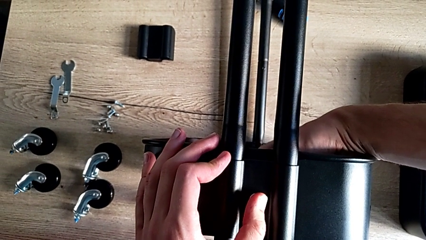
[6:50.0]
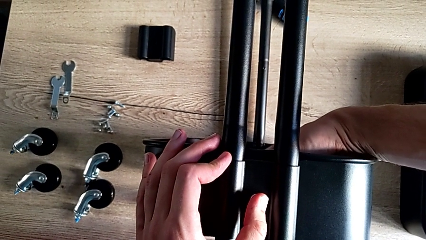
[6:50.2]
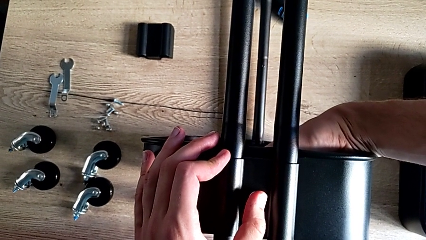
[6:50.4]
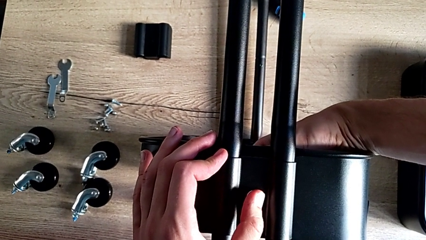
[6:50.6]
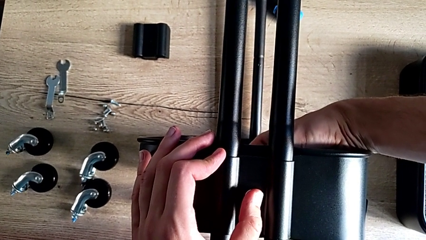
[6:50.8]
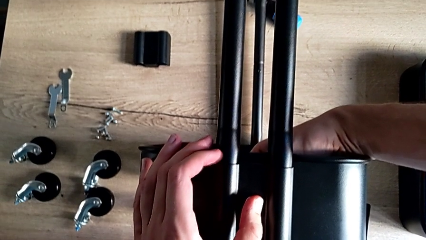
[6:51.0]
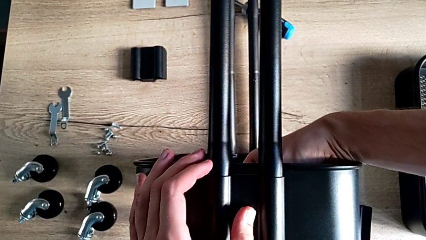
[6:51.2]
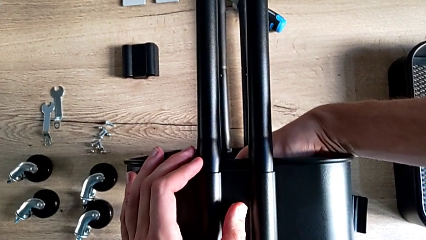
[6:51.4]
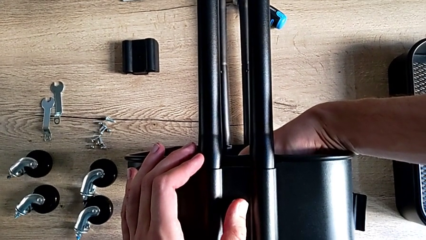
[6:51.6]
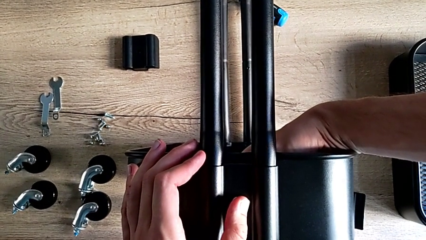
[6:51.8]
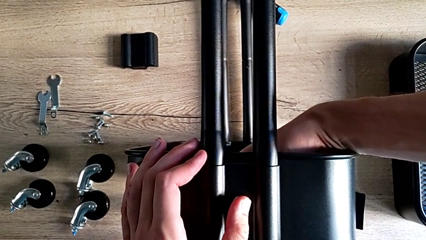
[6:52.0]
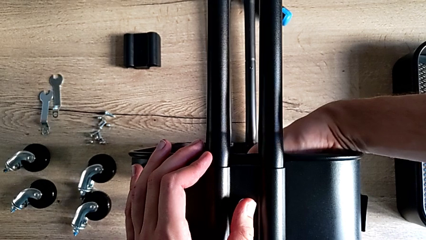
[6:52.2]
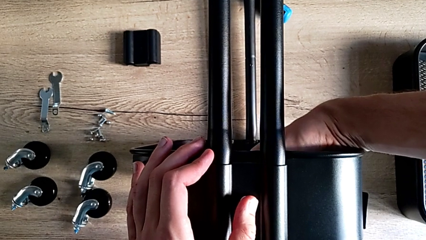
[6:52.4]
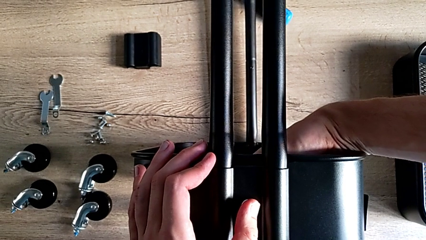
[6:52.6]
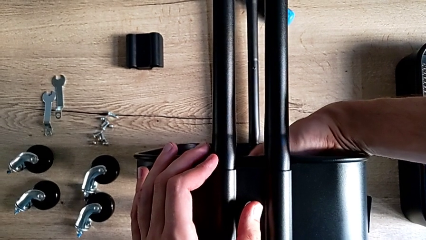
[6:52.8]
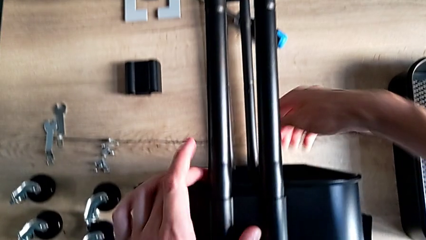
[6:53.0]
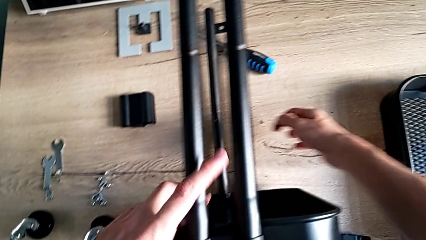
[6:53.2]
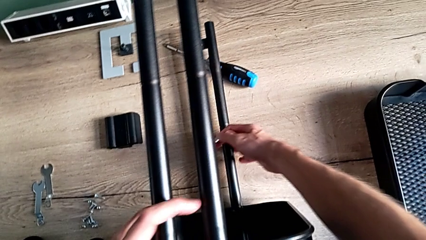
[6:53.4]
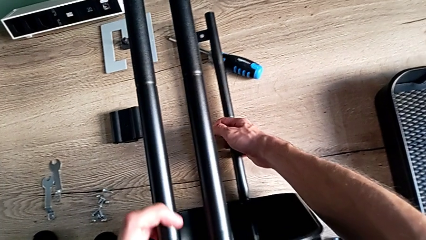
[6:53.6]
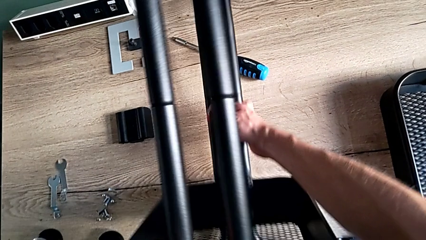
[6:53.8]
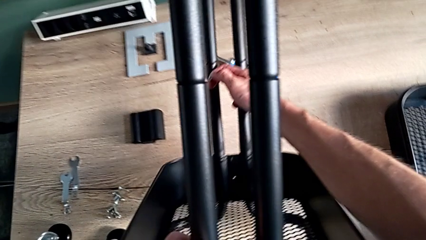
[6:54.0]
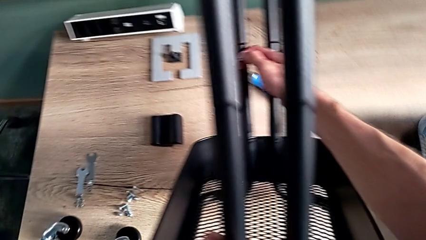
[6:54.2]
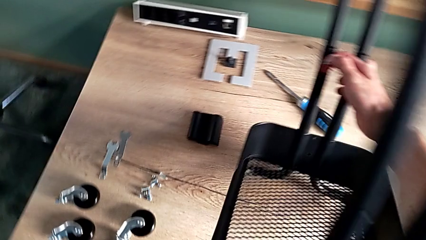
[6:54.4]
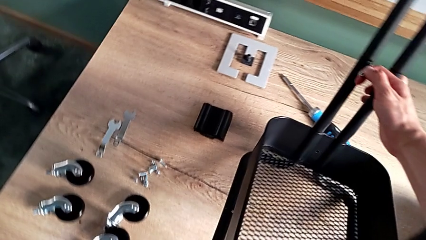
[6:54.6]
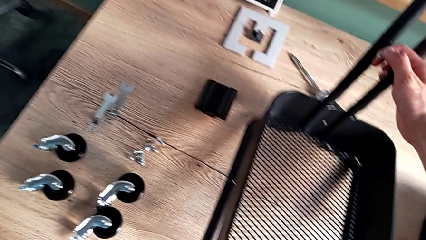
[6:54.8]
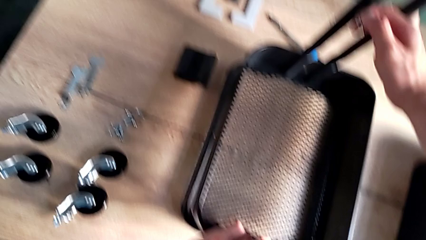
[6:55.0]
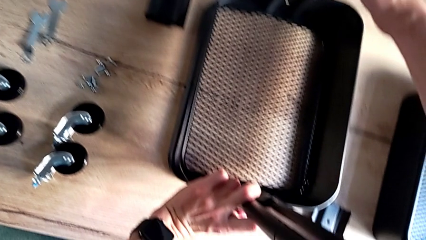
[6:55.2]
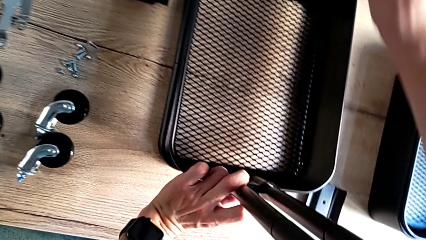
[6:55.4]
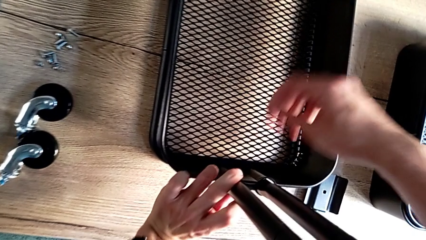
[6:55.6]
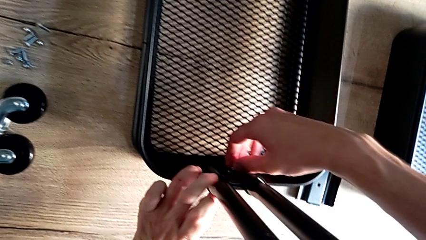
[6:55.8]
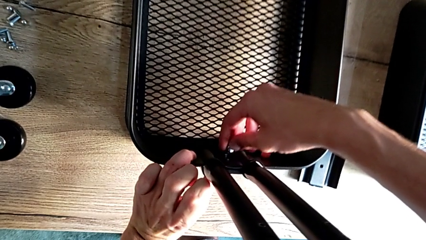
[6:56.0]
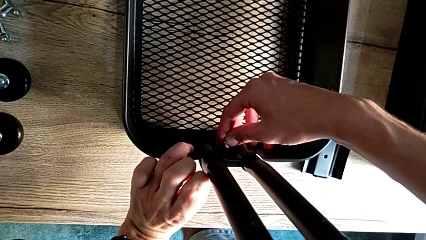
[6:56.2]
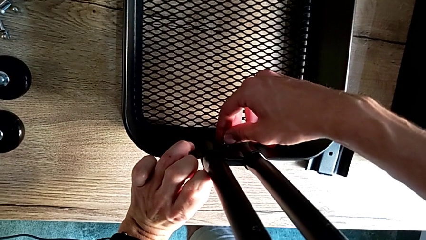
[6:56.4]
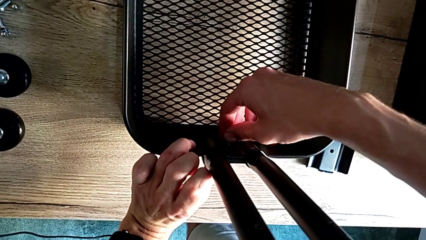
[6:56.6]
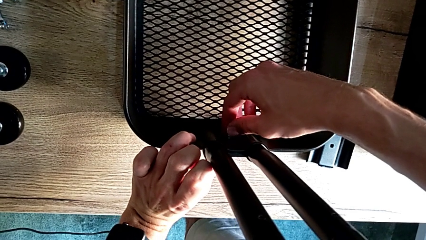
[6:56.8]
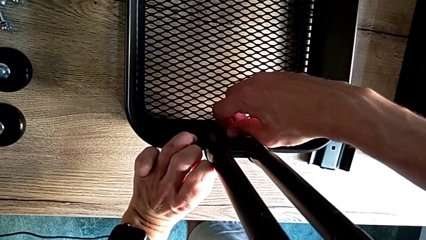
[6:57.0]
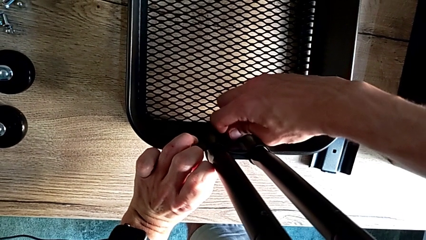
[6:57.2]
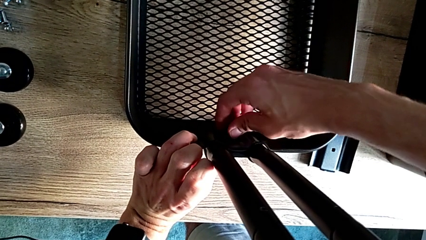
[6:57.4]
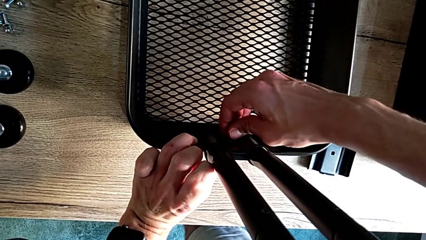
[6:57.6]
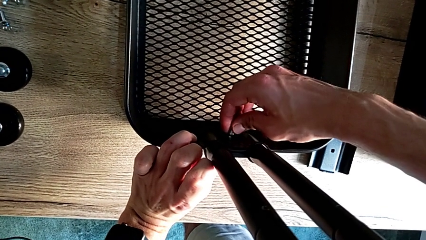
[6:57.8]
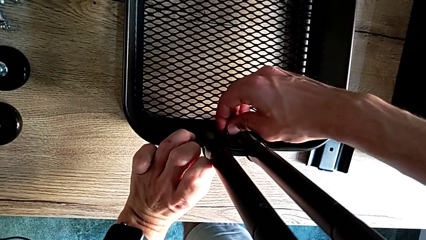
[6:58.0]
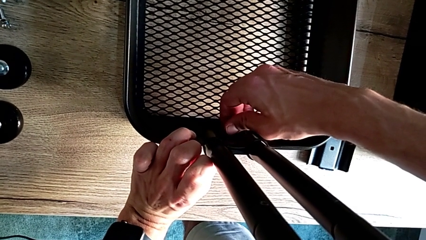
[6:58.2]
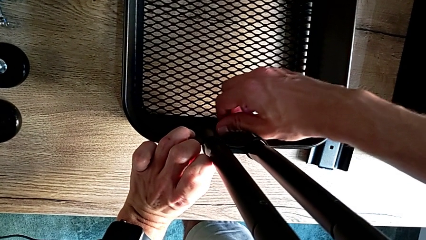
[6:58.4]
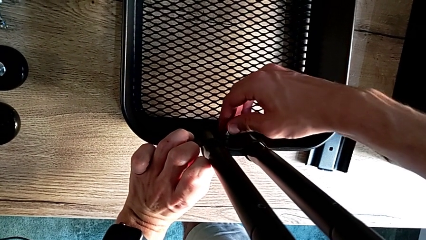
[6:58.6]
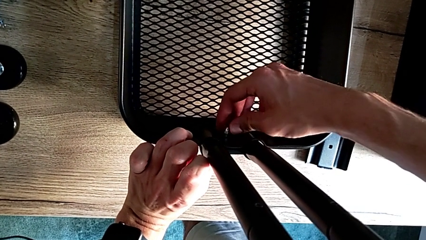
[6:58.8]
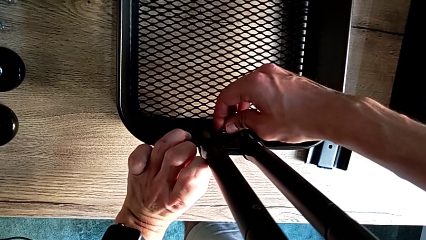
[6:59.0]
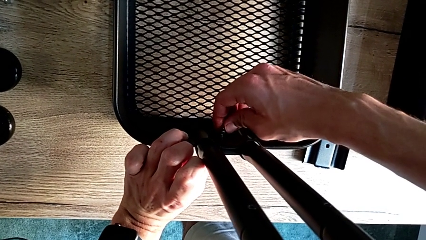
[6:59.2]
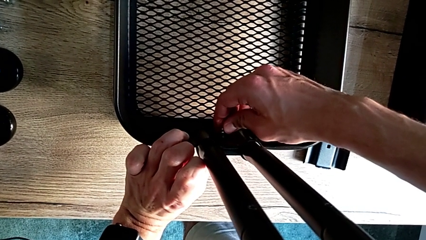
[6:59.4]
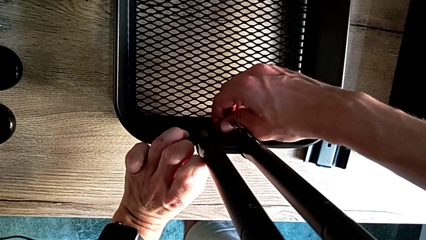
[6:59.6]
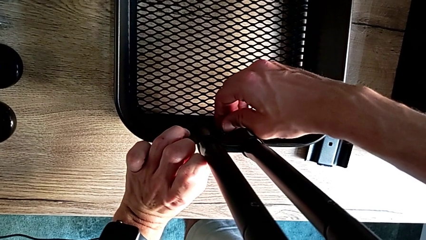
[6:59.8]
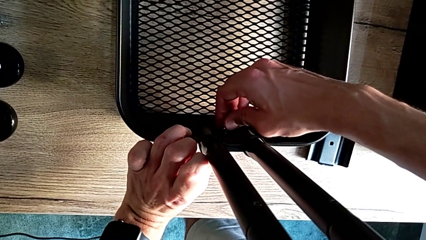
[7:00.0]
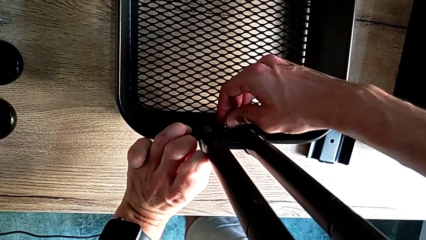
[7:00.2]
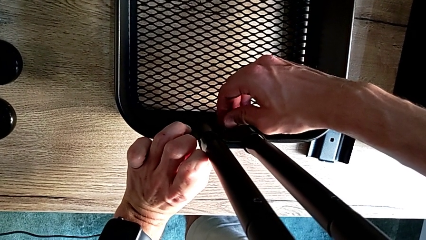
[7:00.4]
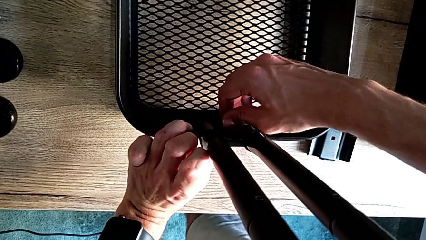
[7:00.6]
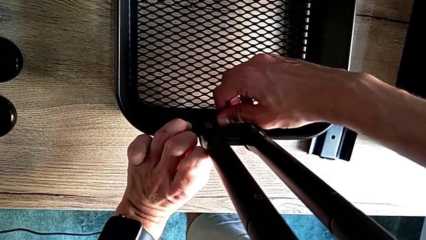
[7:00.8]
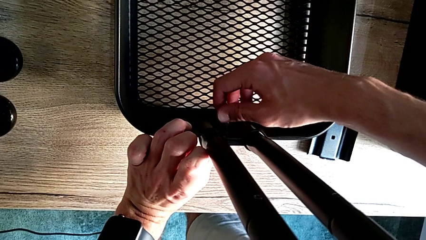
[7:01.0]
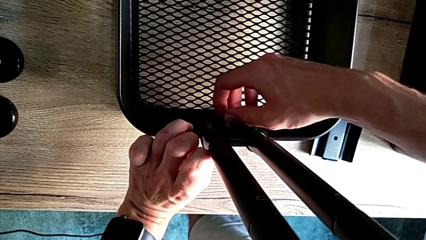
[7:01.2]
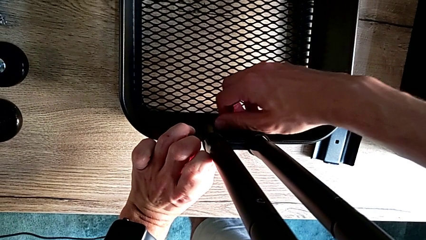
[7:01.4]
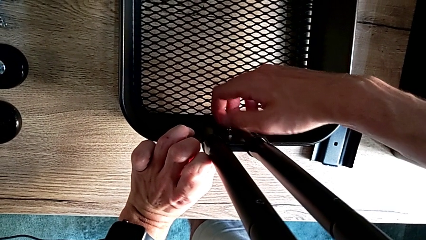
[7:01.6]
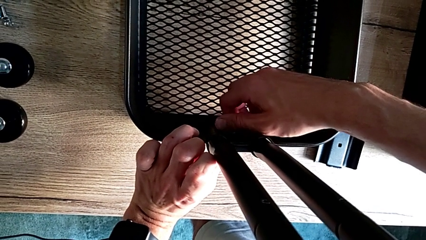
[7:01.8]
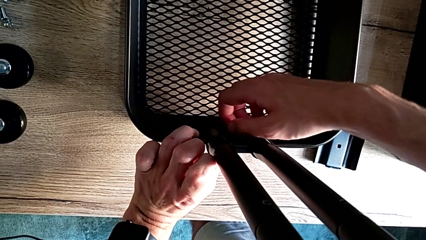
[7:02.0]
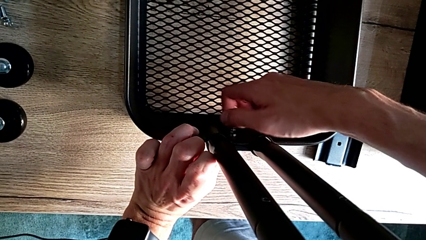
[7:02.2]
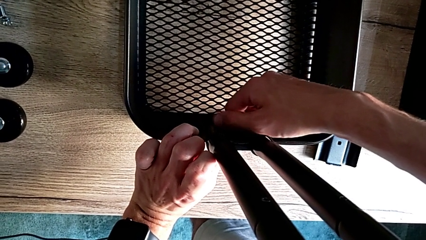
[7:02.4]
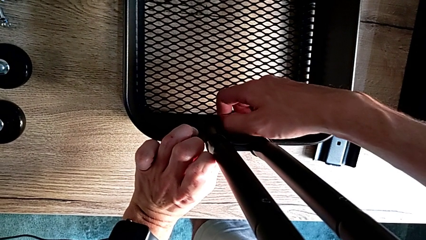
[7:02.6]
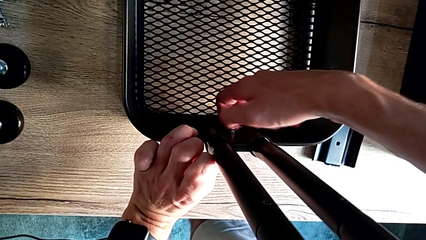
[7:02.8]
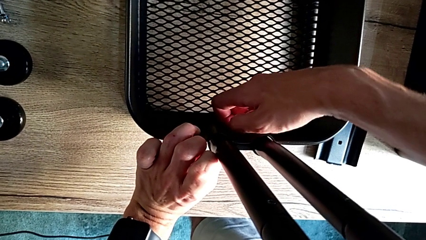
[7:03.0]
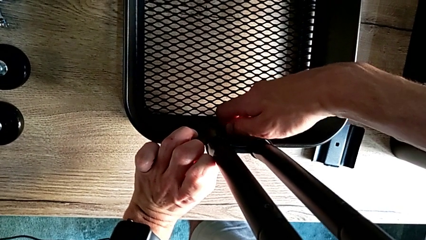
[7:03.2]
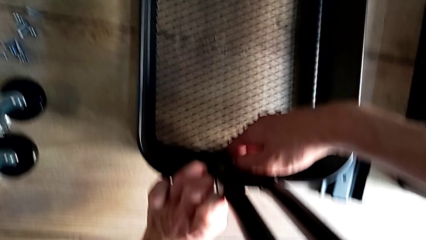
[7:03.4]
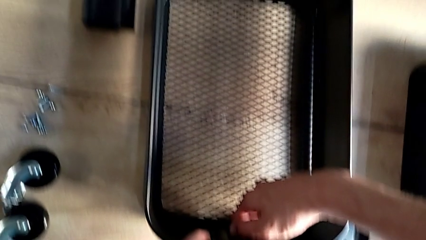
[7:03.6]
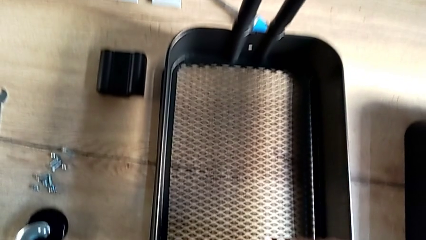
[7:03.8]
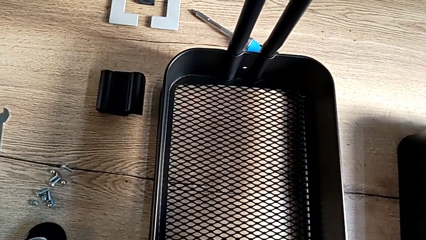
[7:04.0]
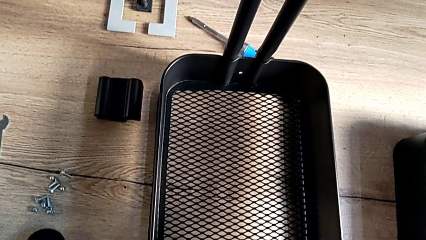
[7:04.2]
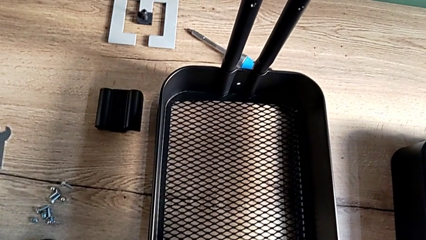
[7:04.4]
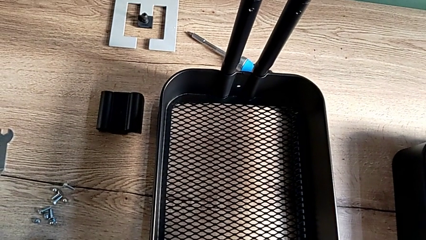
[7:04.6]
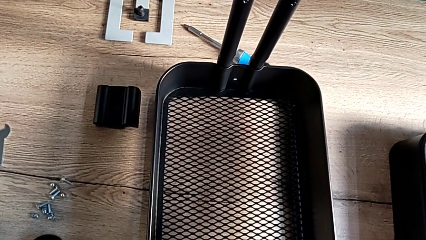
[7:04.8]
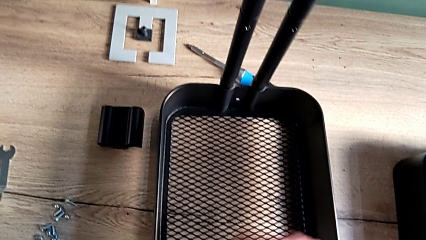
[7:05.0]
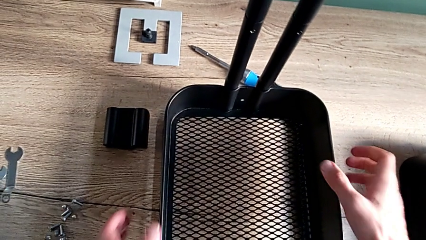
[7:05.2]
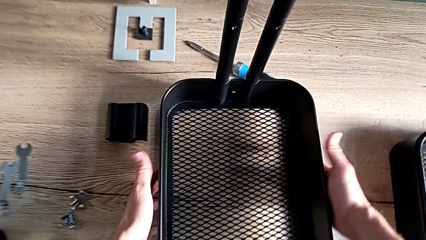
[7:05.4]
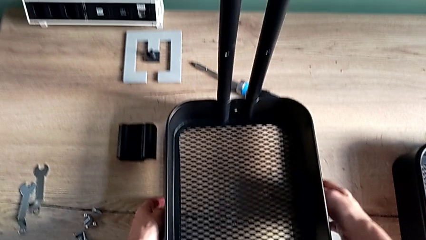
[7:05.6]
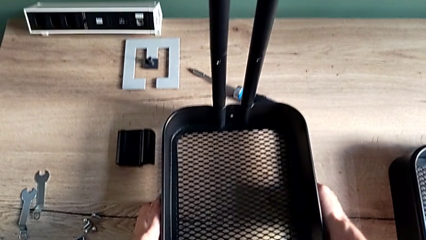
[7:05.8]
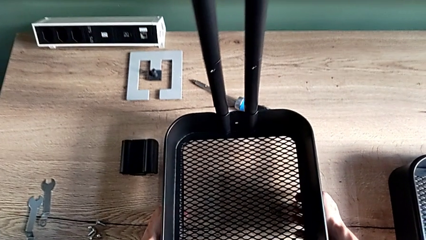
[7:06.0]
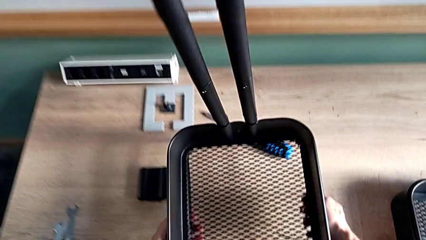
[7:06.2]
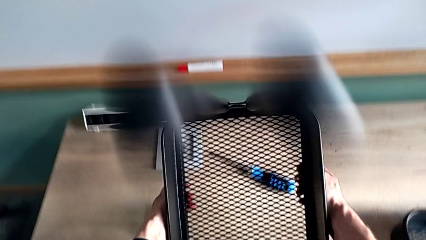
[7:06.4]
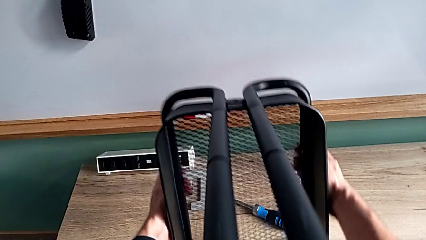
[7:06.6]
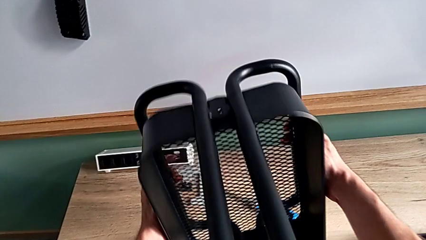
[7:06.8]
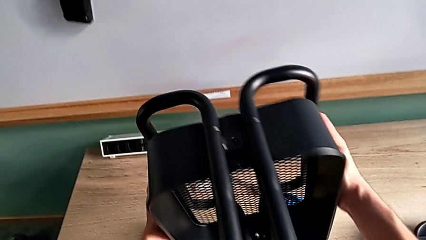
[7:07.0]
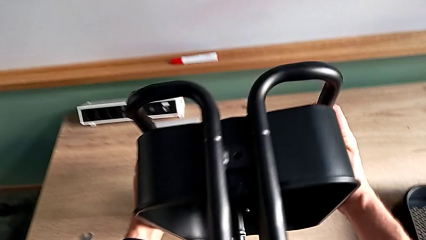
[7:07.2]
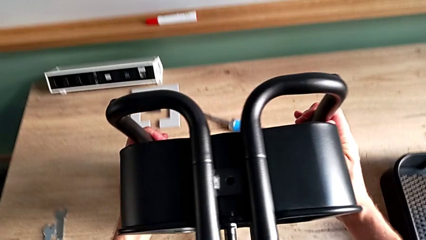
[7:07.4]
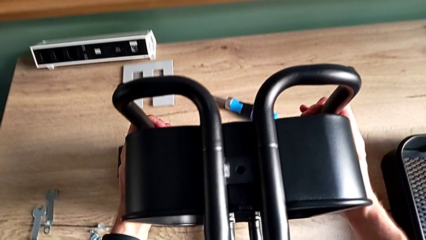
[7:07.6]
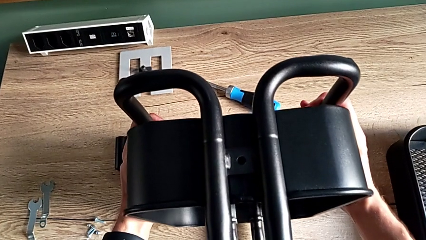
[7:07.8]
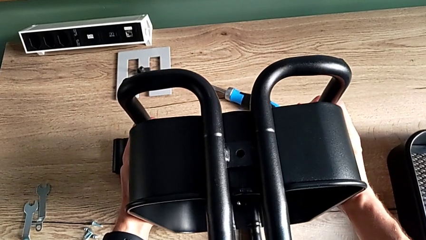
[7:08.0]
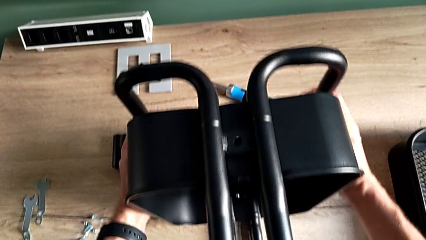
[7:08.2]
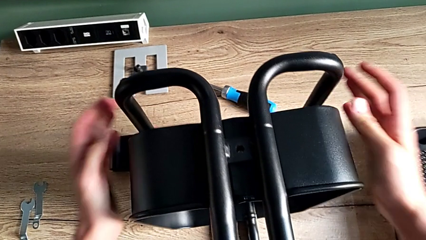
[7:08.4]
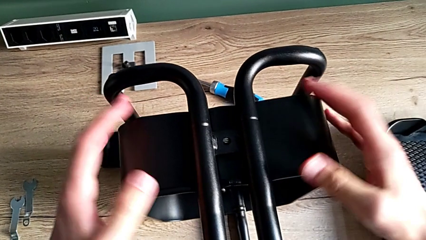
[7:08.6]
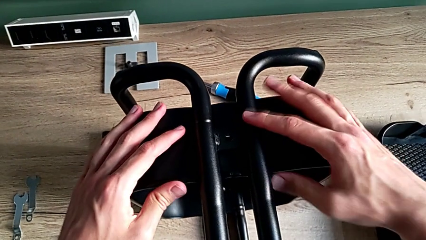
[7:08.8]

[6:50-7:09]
The camera wearer is assembling the bottom tray. They rotate the utility cart, place the first hexagon cap nut, screw it, approach the frame, flip the utility cart and hold the large grid tray.
